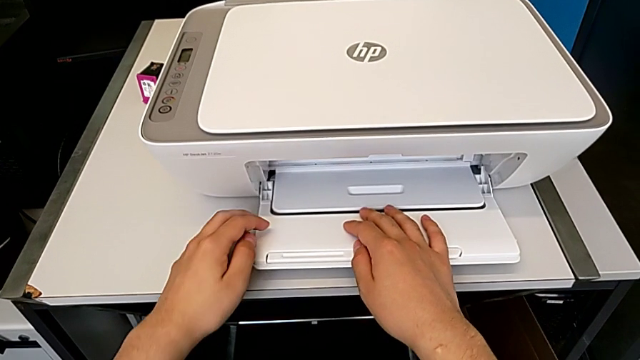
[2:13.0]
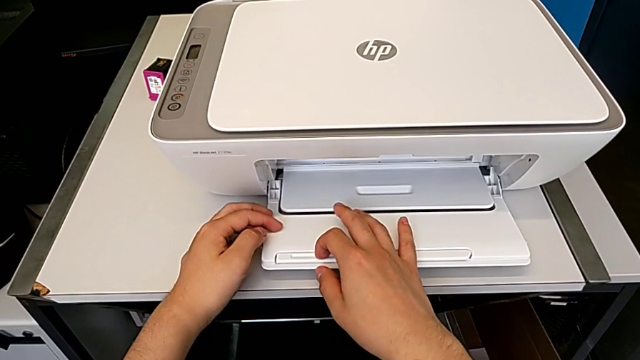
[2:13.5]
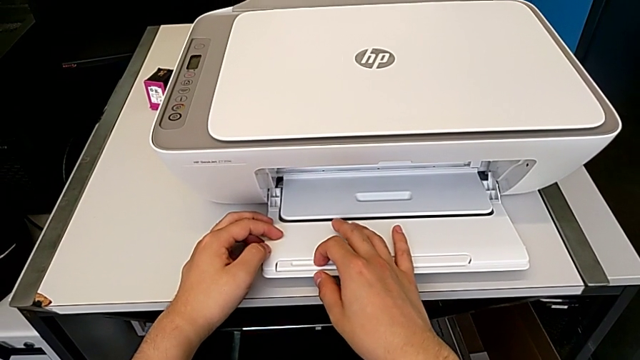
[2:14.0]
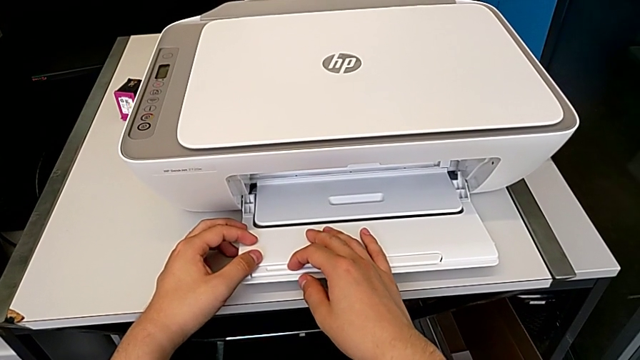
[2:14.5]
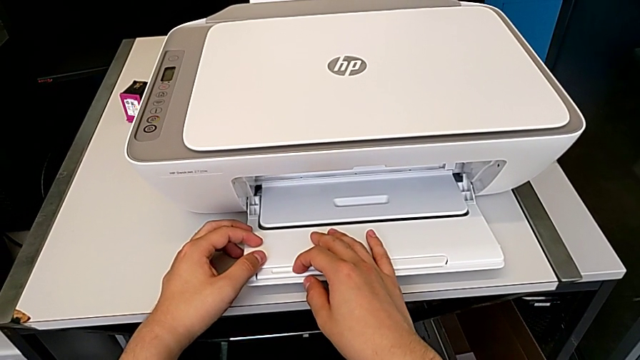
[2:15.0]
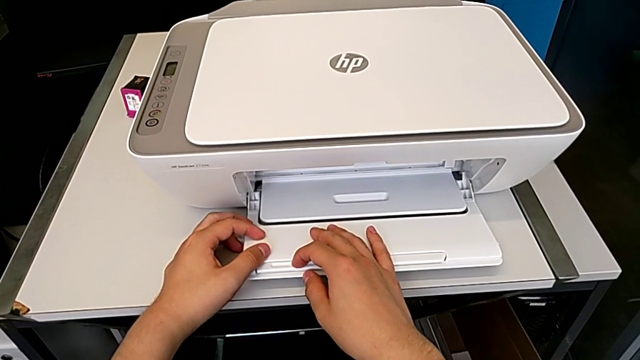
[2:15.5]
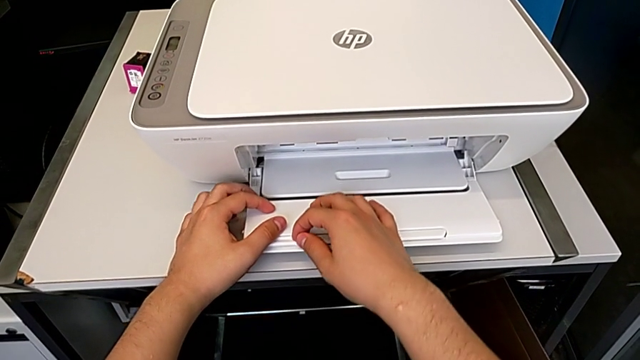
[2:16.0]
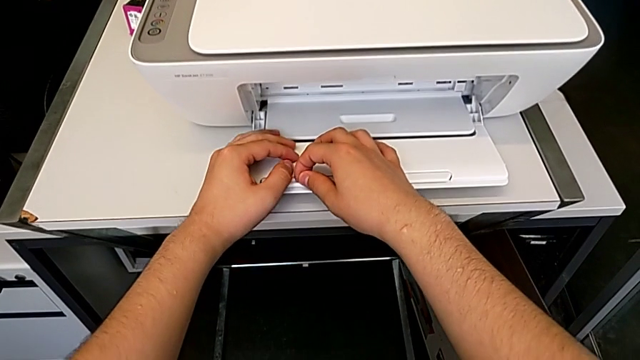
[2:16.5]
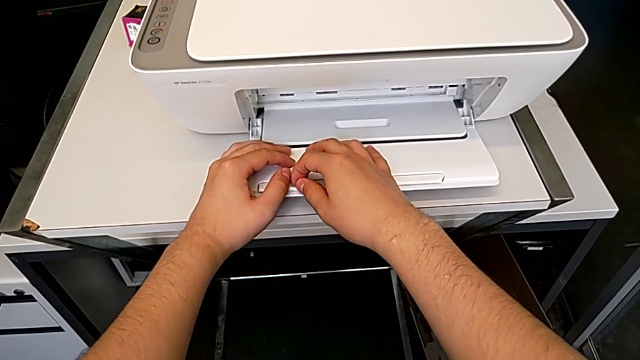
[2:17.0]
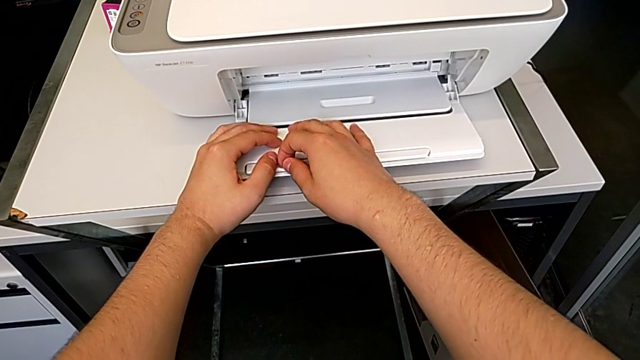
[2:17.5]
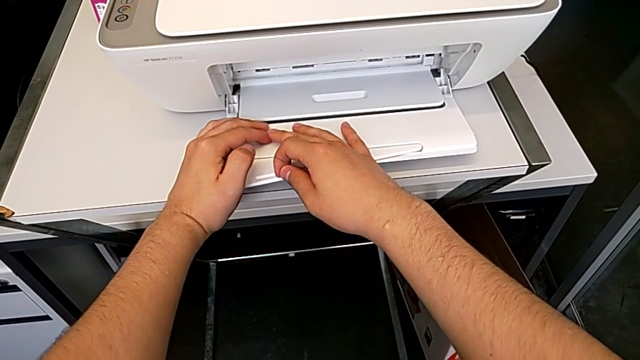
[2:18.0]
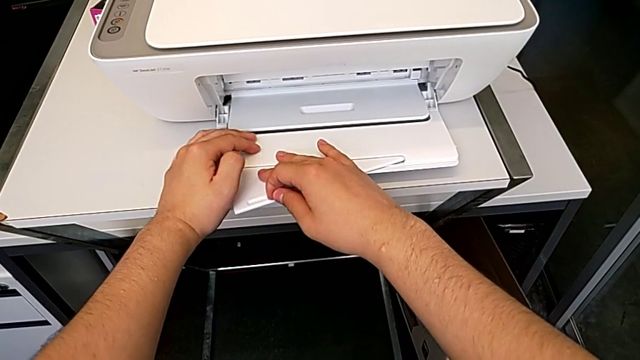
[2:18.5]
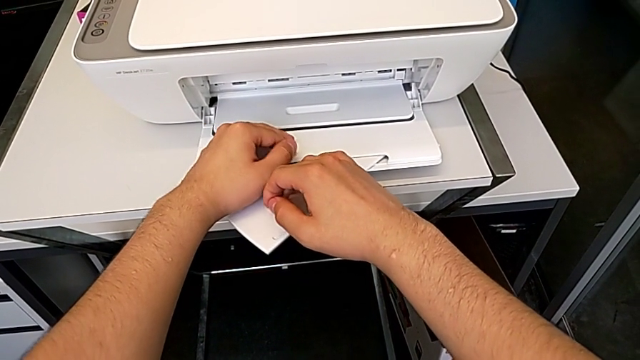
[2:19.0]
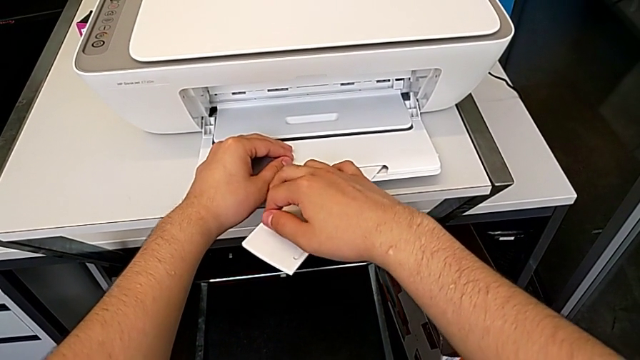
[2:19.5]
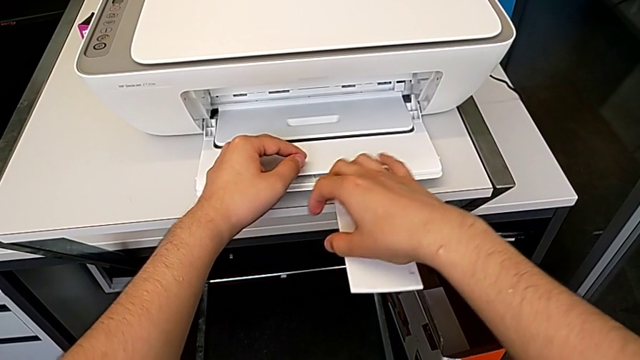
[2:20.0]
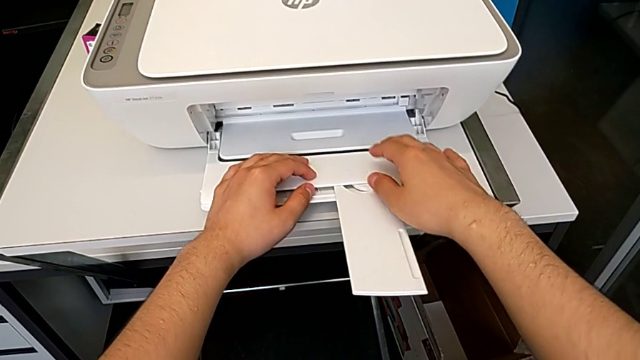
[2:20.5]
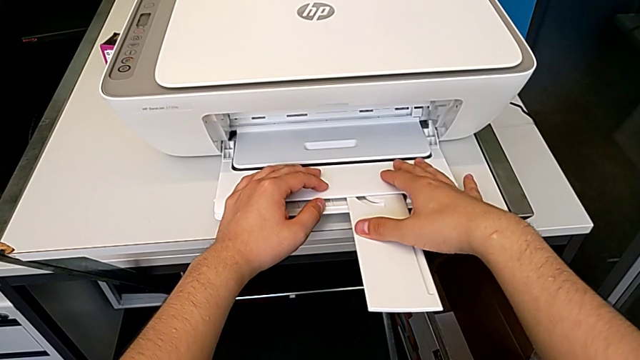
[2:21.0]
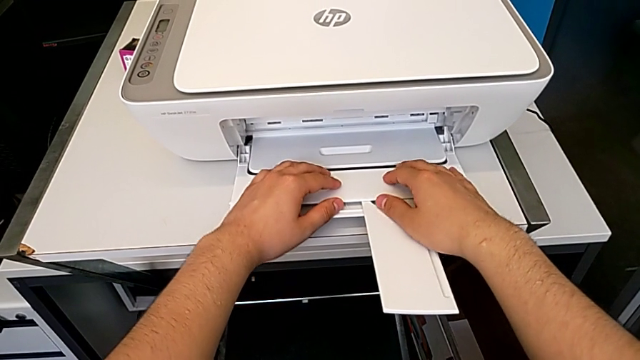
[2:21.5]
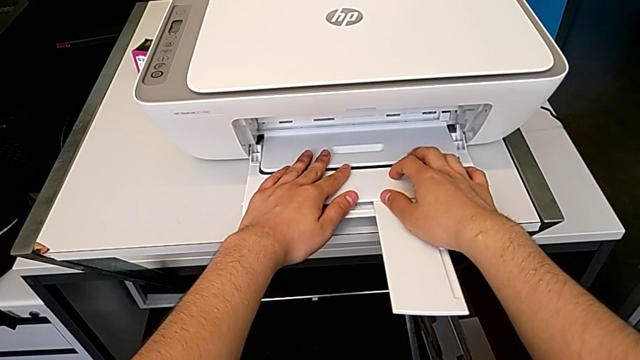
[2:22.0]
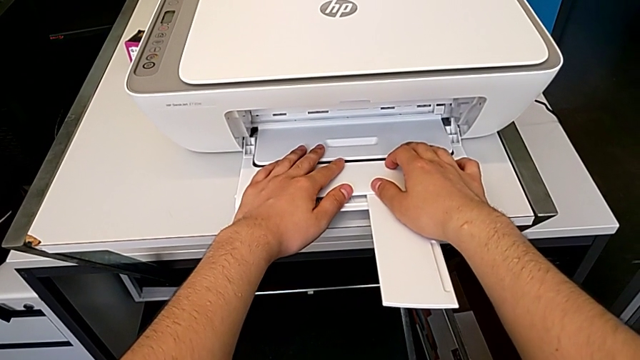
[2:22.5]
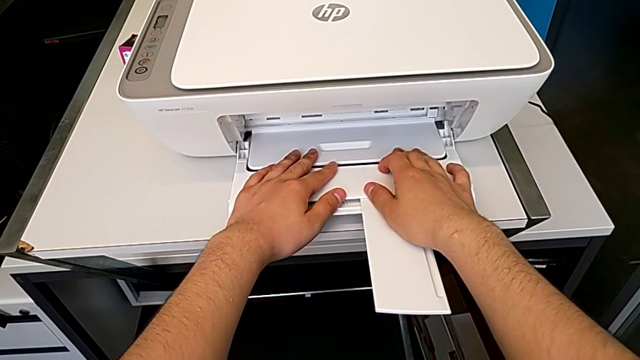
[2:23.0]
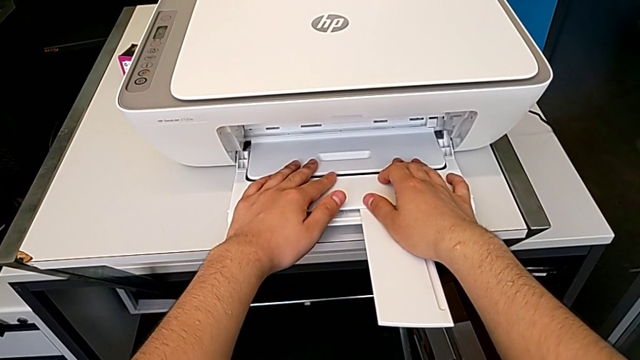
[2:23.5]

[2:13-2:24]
The camera wearer is taking a copy of something. They open the folding paper tray.

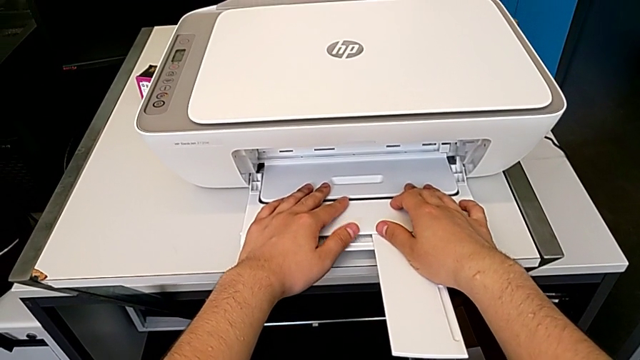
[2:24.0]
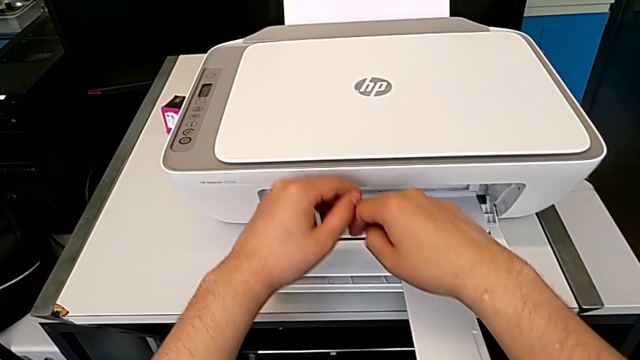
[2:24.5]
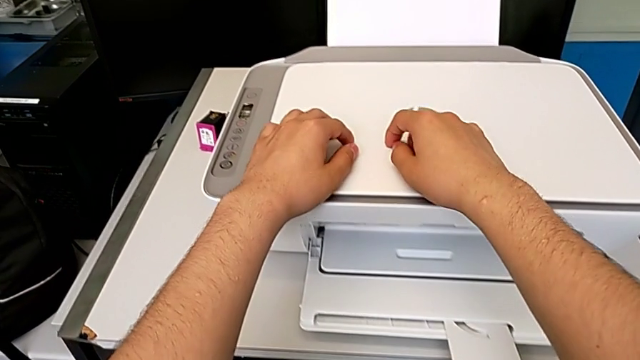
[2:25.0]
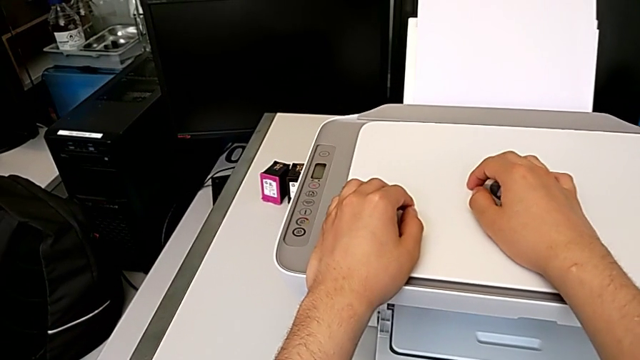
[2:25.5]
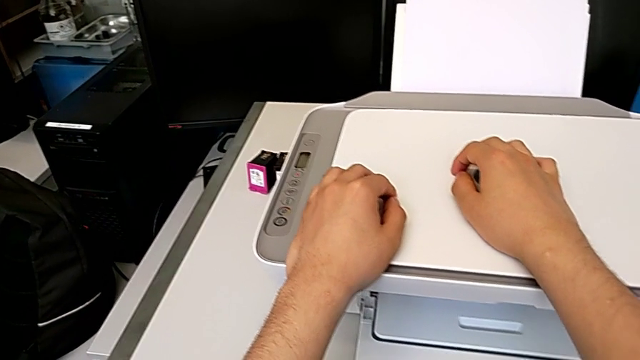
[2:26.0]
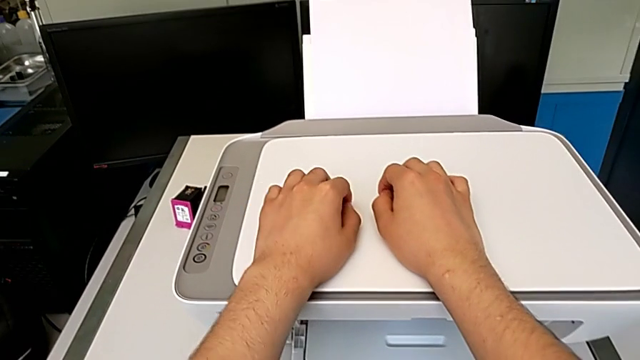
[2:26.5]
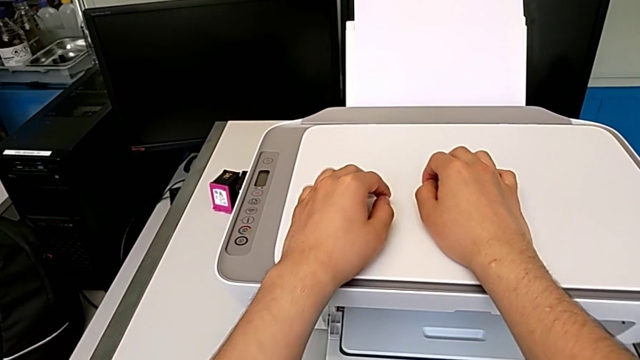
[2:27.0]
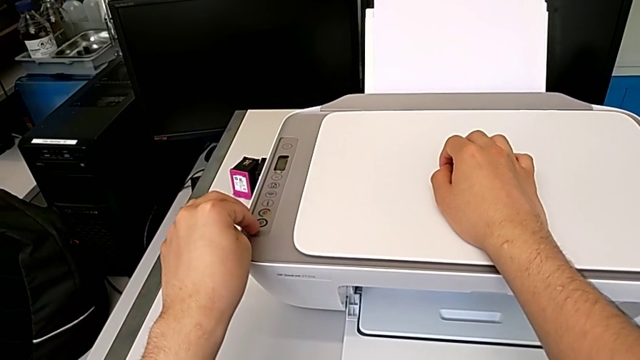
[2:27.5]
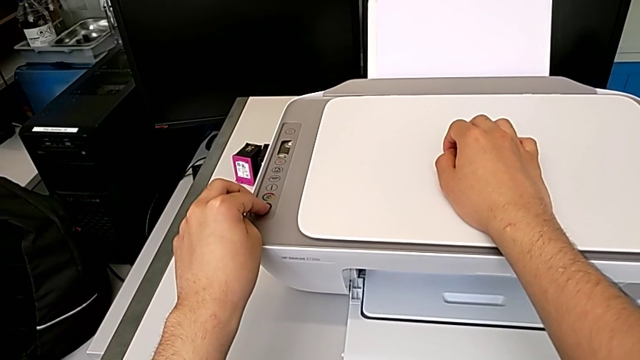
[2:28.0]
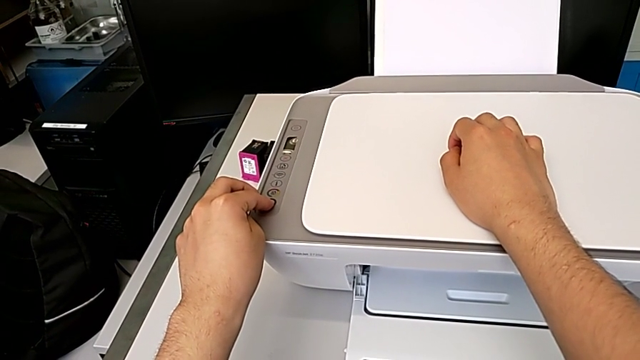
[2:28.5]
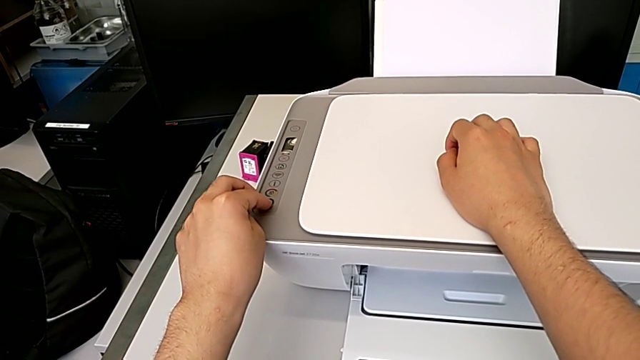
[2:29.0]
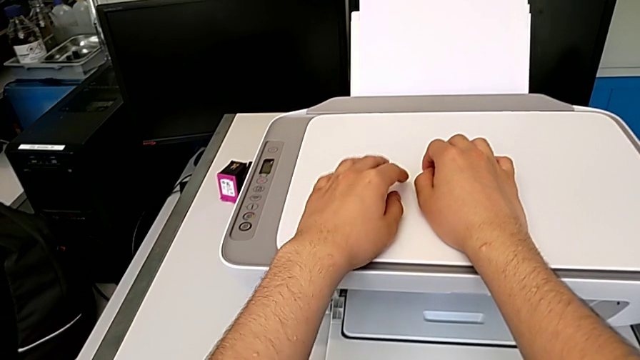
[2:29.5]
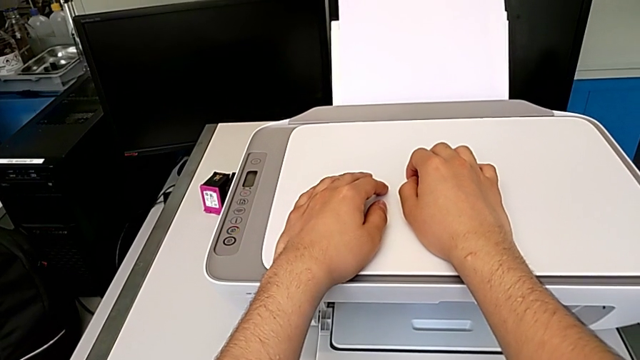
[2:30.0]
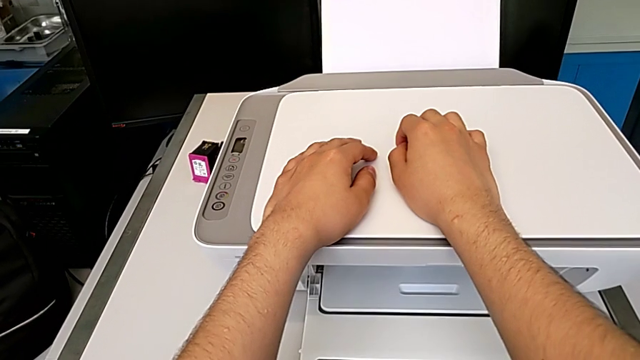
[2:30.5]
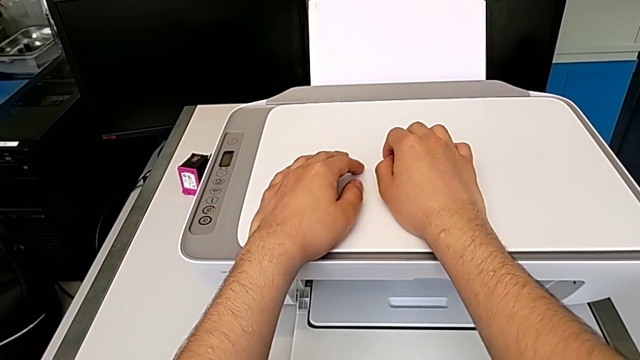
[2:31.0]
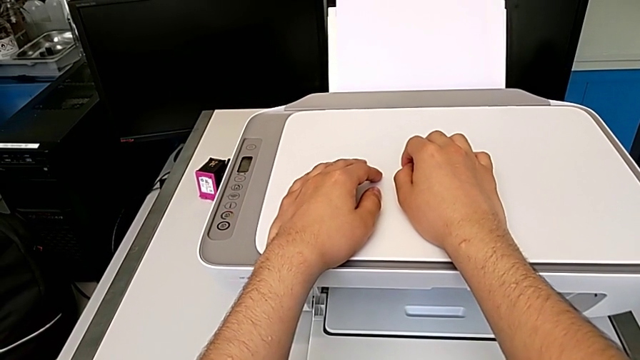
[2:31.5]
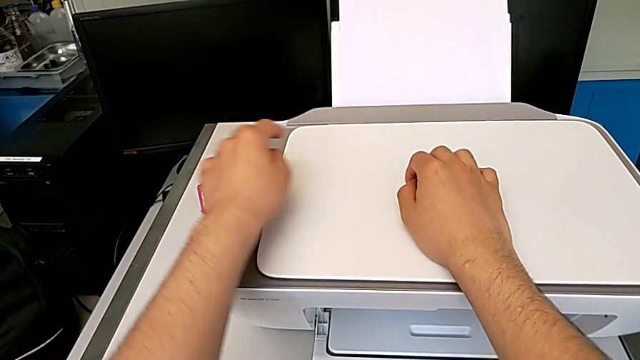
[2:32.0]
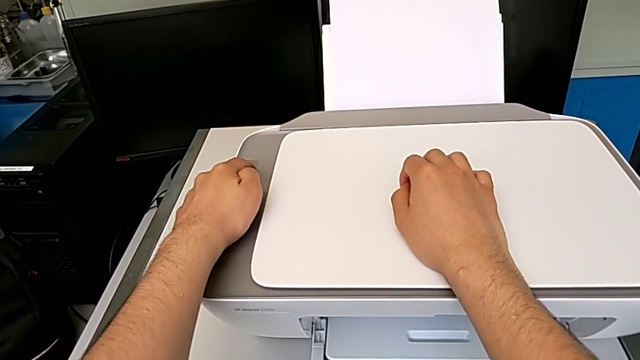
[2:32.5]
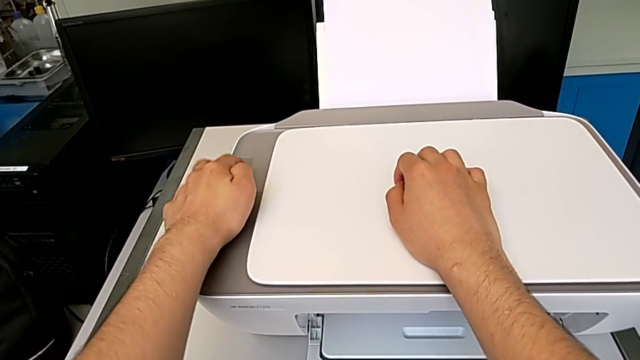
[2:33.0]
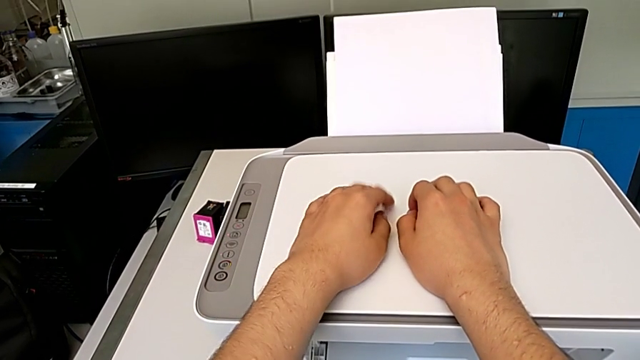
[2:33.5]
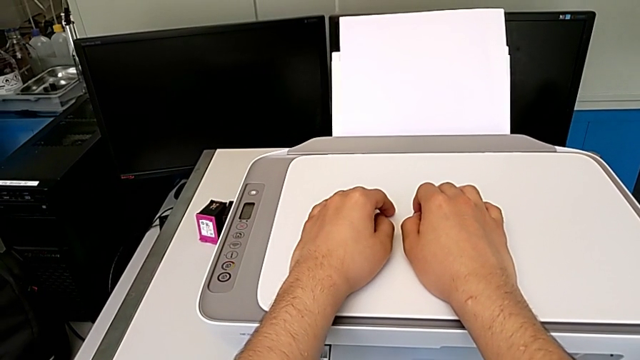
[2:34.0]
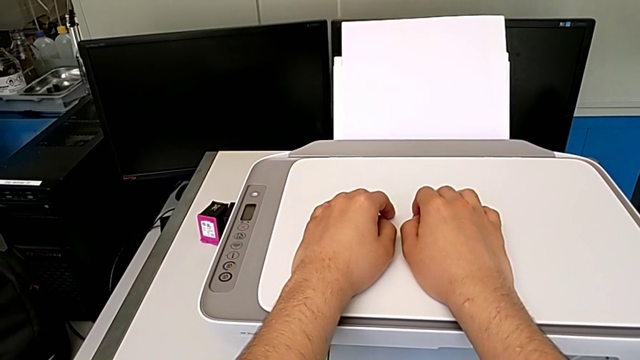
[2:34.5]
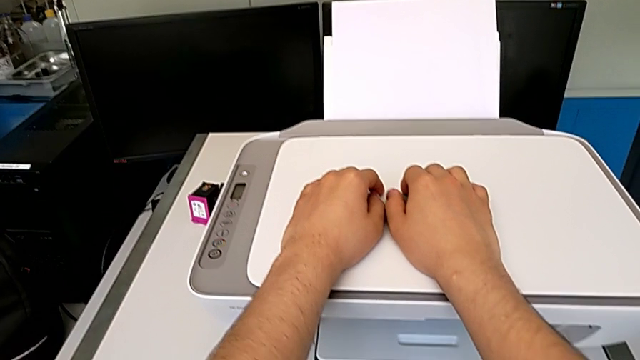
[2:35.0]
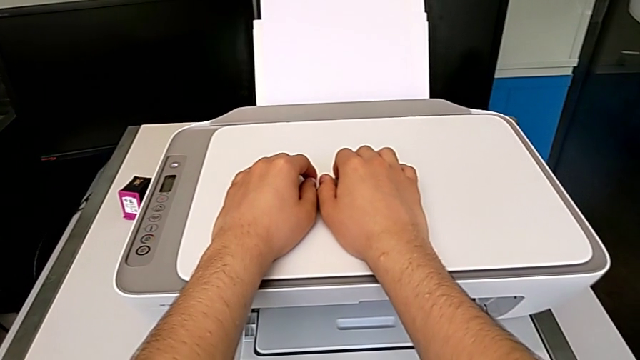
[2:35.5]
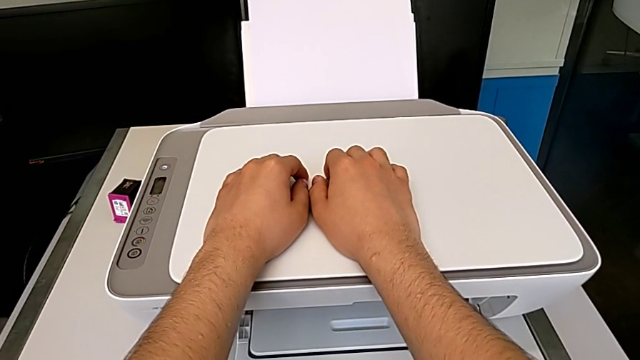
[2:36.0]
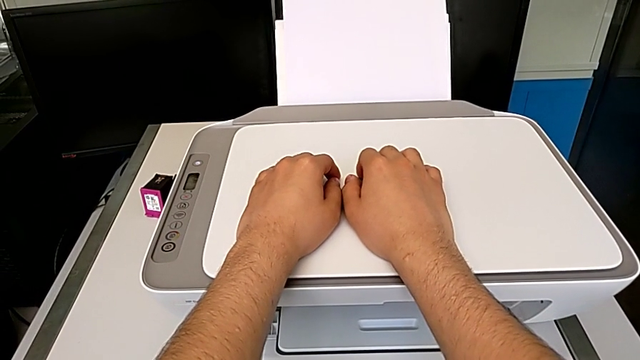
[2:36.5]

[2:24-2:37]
The camera wearer is taking a copy of something. They touch the printer, touch the copy button and press the power button.
